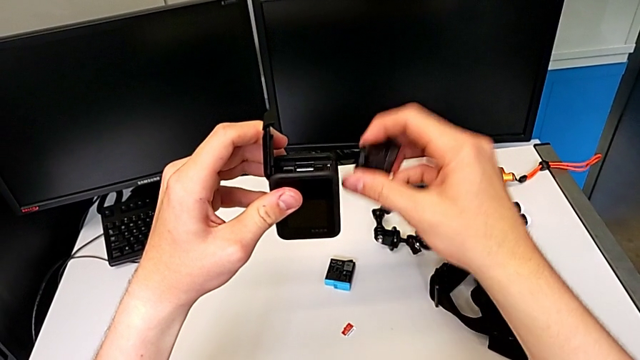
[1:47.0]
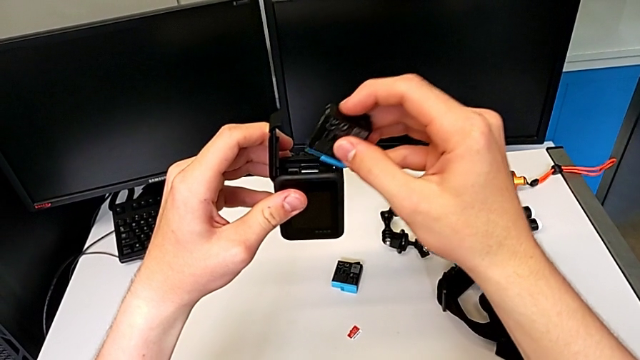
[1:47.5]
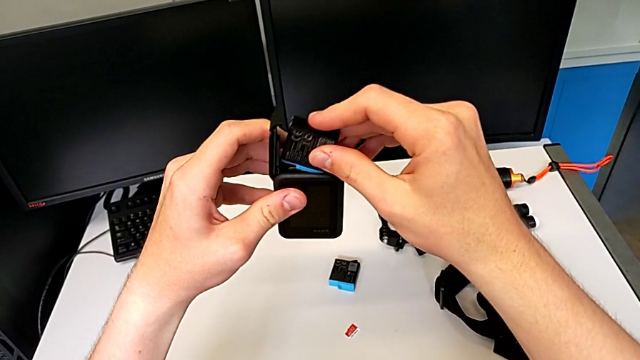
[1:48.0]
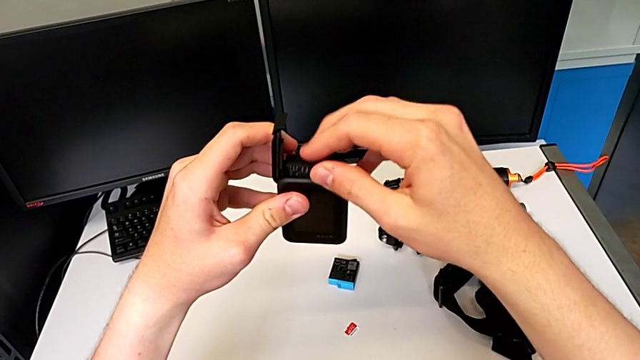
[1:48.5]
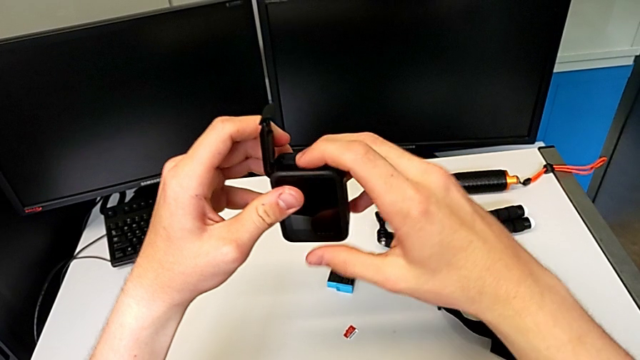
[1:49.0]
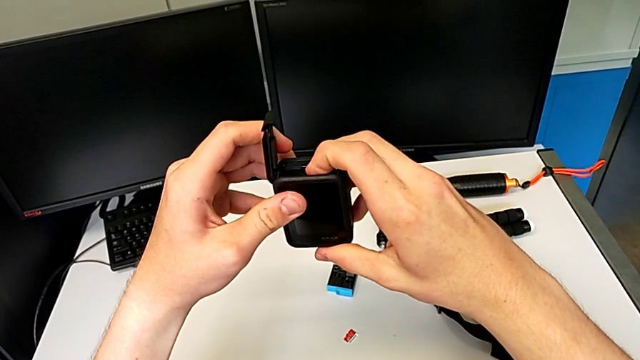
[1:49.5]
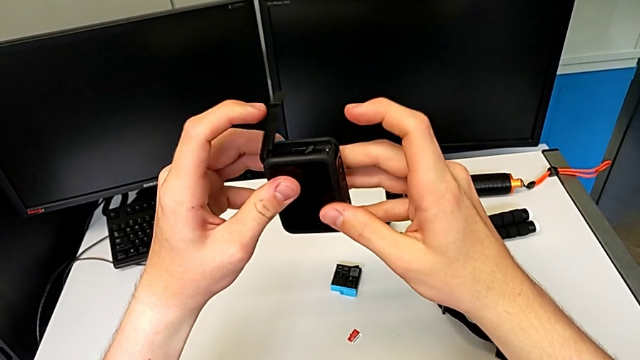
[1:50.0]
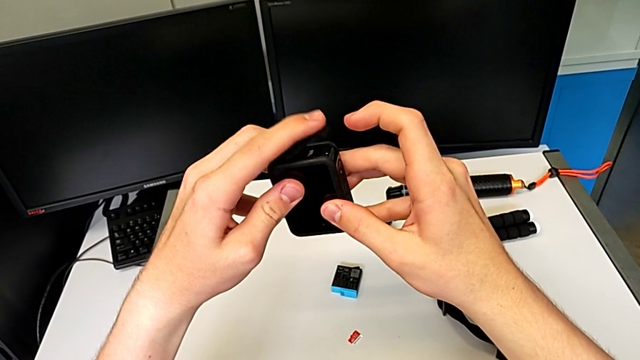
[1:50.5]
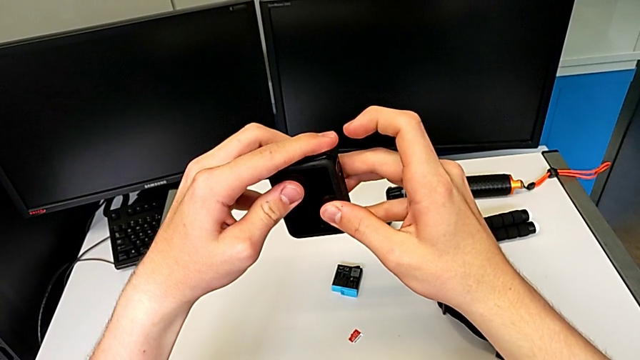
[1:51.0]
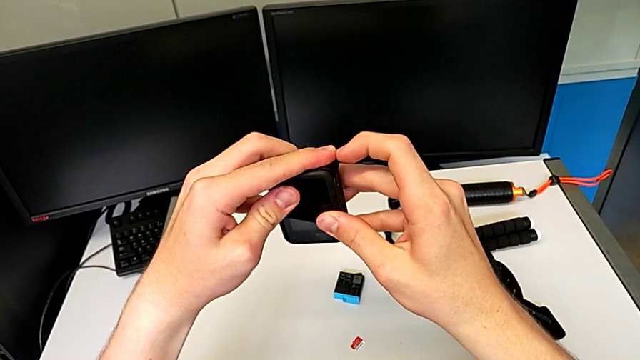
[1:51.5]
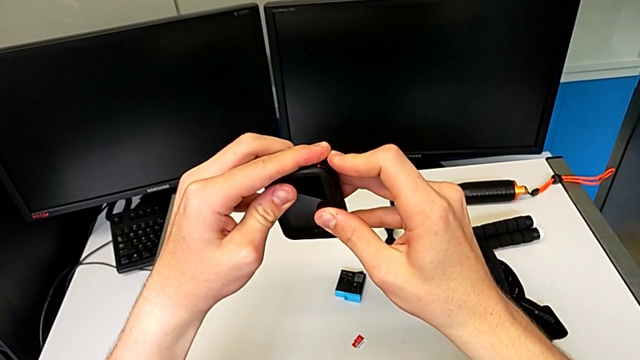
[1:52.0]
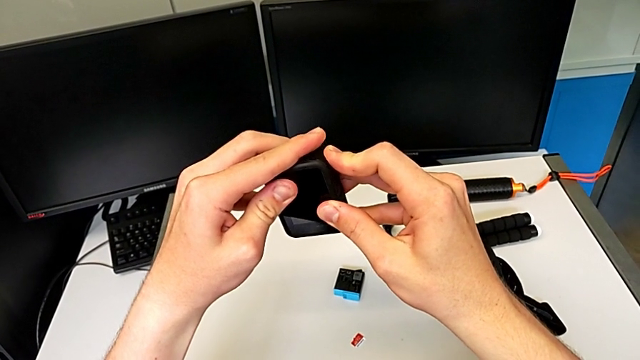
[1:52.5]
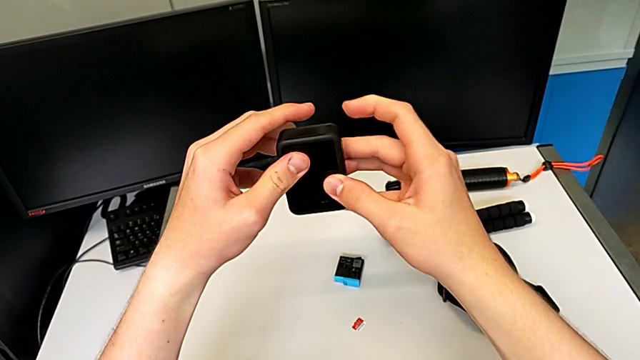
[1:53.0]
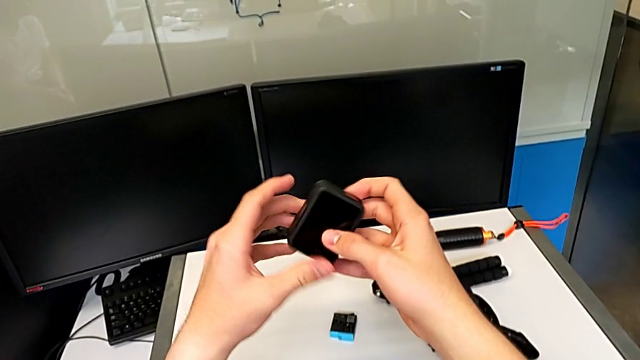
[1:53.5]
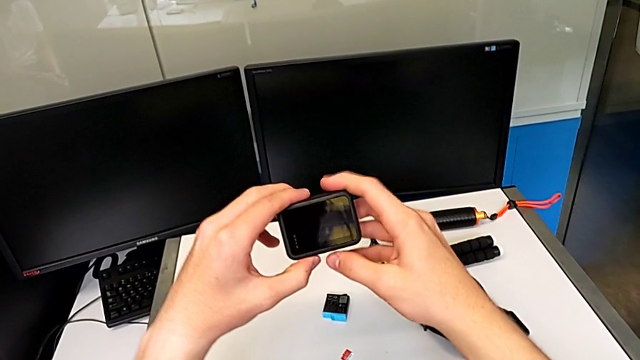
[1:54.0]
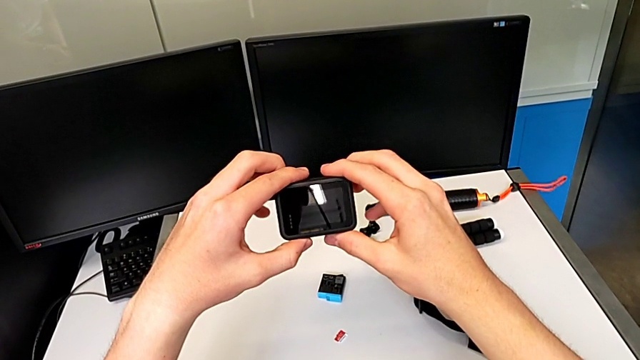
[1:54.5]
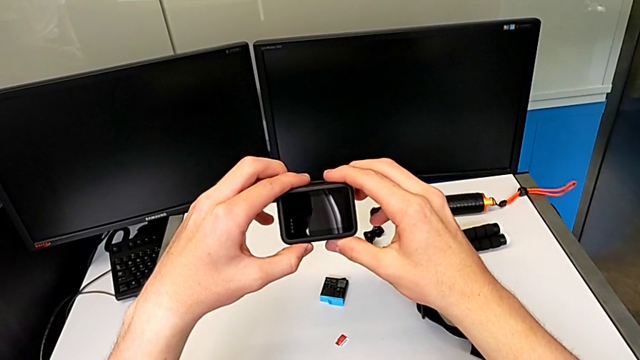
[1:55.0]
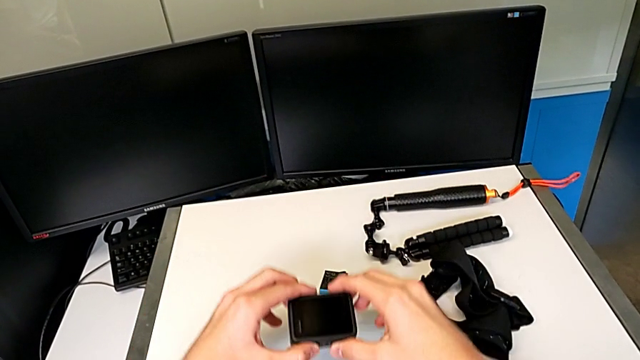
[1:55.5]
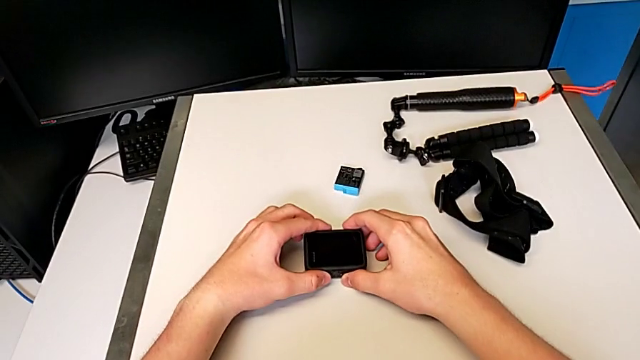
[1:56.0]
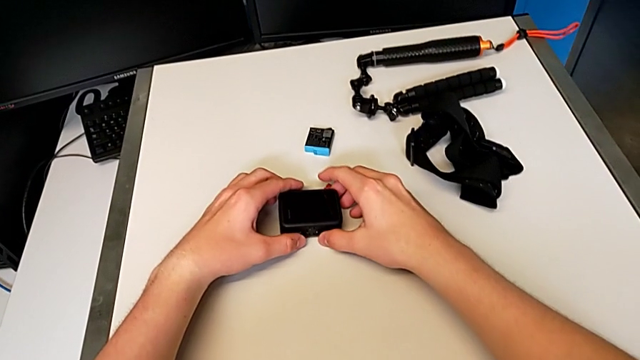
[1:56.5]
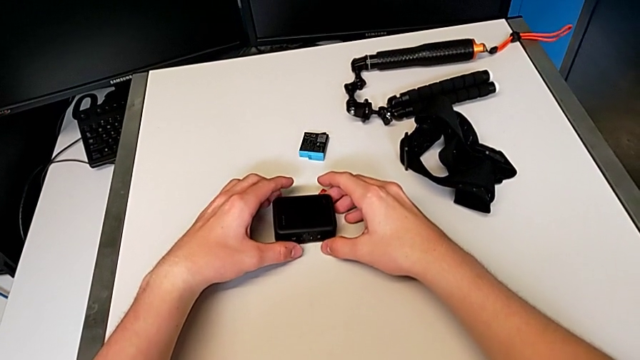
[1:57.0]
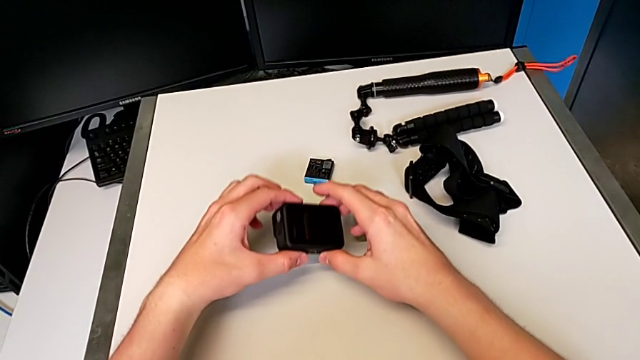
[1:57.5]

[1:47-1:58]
The camera wearer is continuing to change the SD card of the GoPro. They insert the new battery, close the black battery door and place the top furniture.

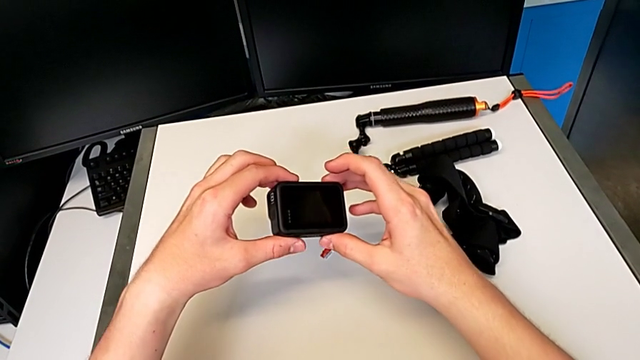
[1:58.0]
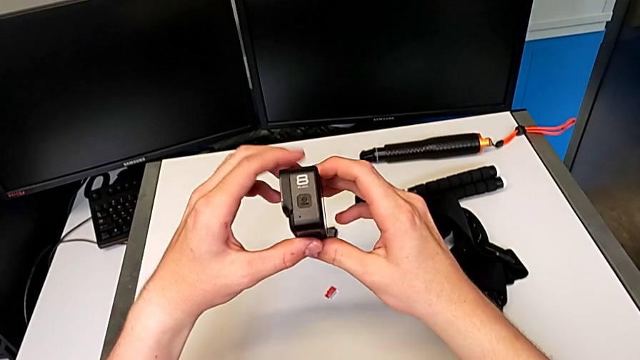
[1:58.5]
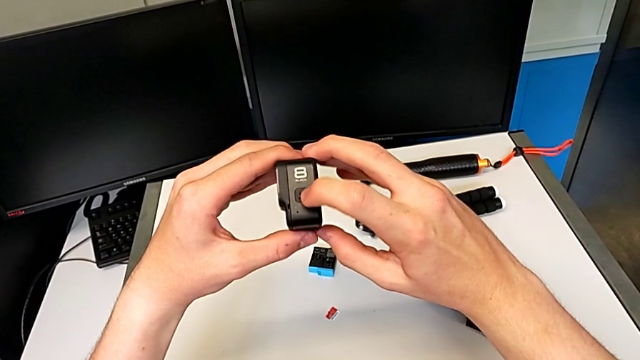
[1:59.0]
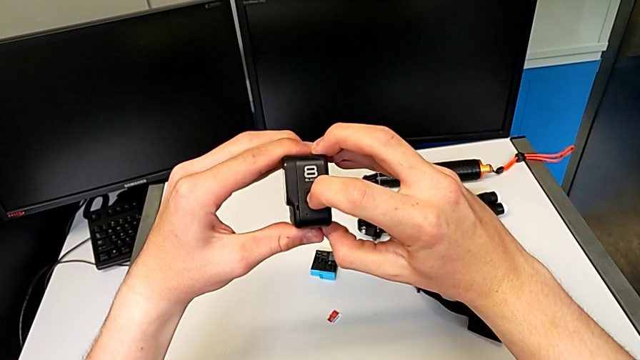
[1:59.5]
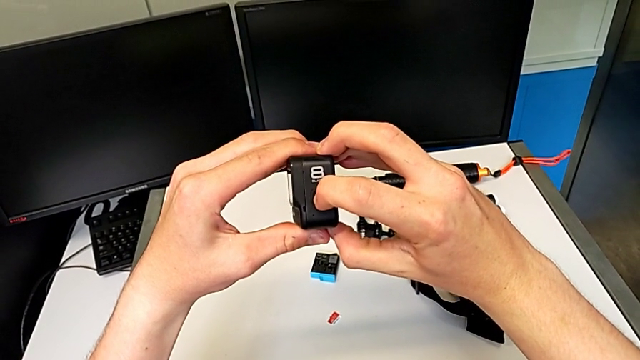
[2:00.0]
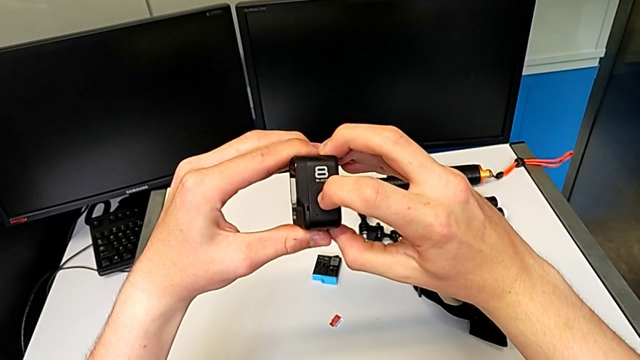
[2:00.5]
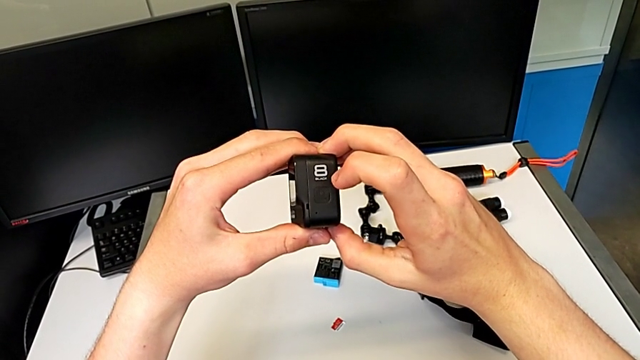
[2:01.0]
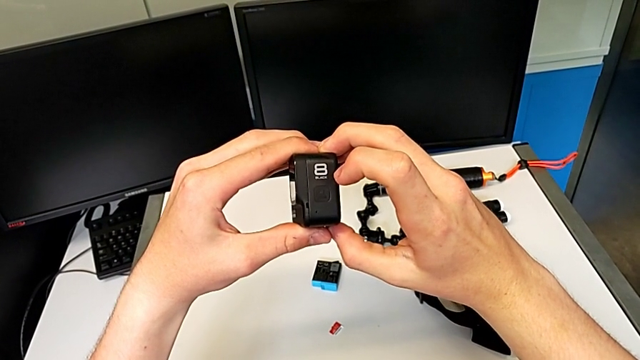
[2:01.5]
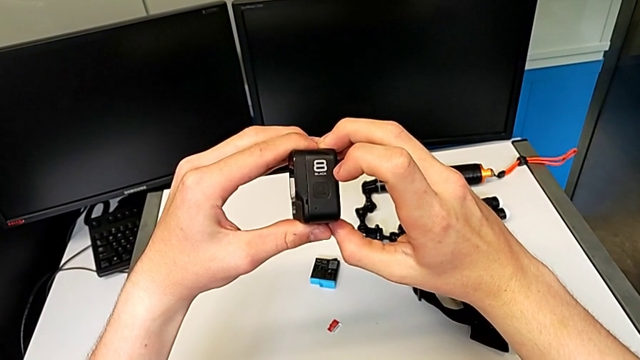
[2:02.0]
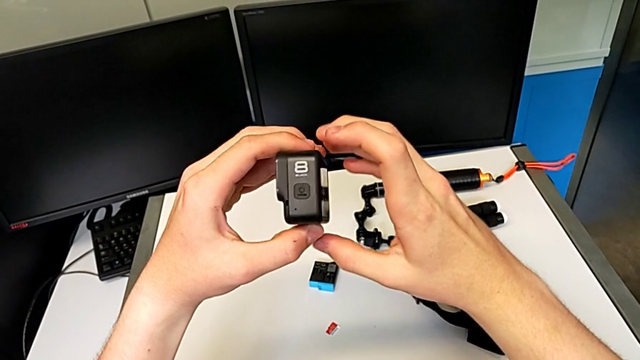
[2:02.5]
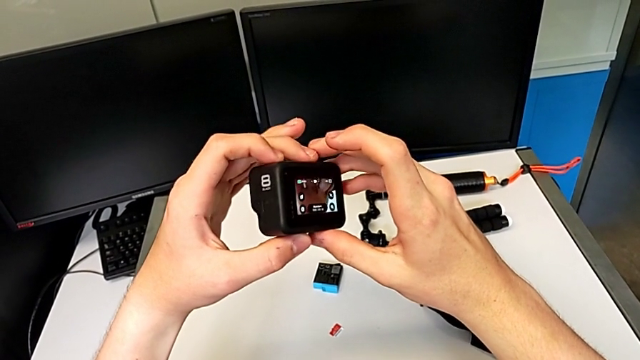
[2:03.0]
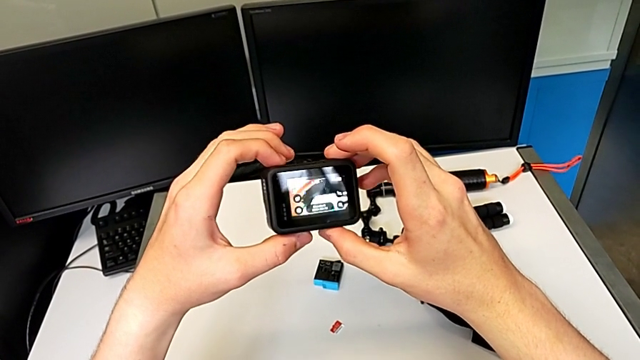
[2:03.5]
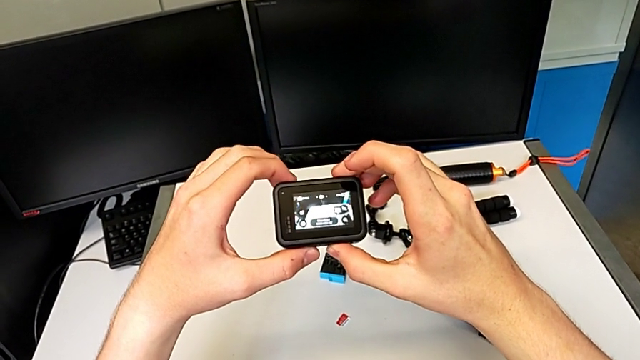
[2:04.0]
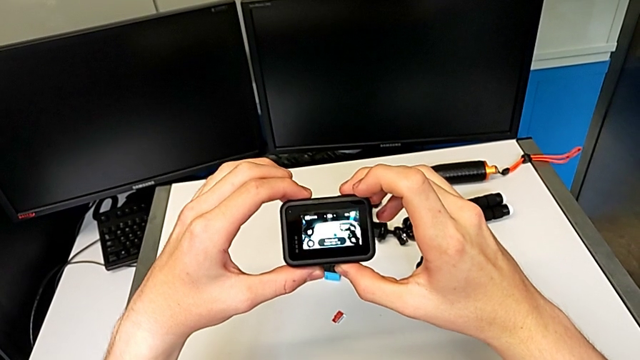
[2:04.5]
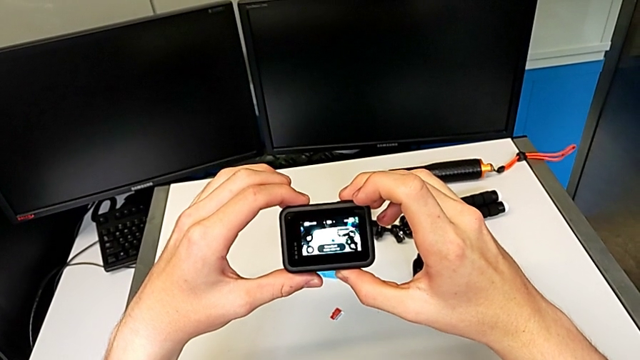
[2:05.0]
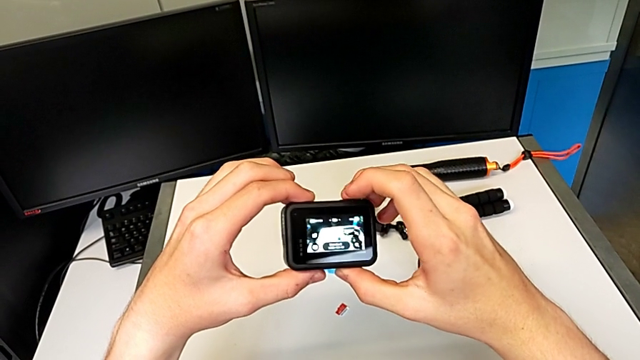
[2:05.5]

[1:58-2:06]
The camera wearer turns on their GoPro camera. They press the black button and rotate the left GoPro.

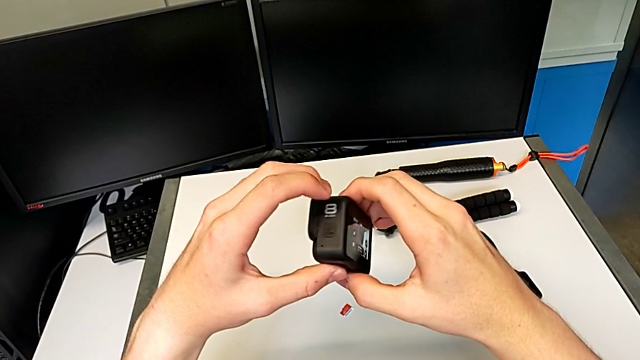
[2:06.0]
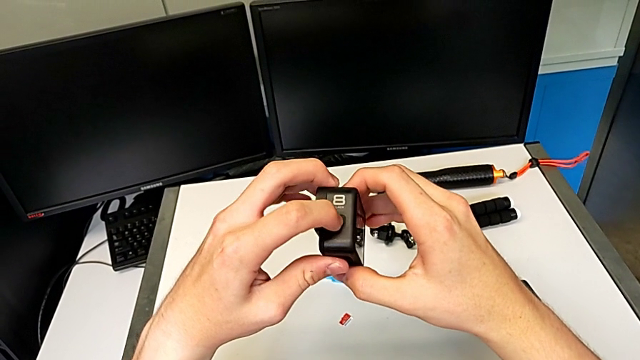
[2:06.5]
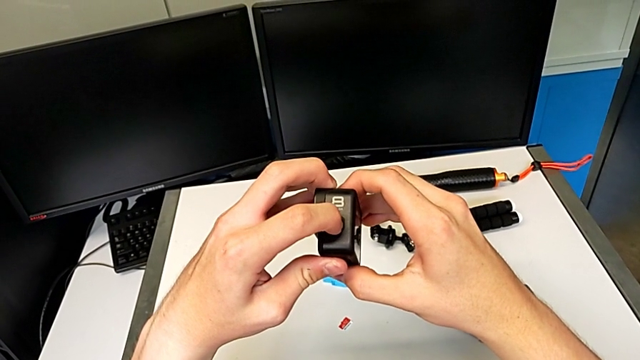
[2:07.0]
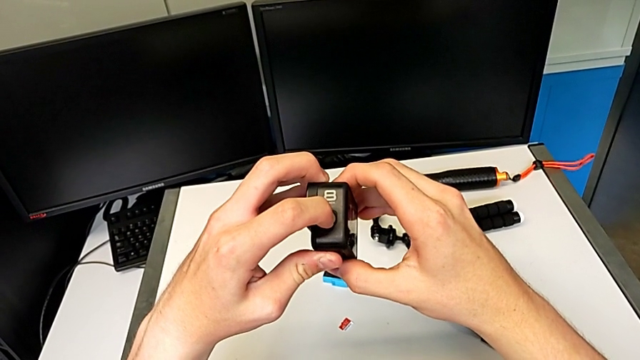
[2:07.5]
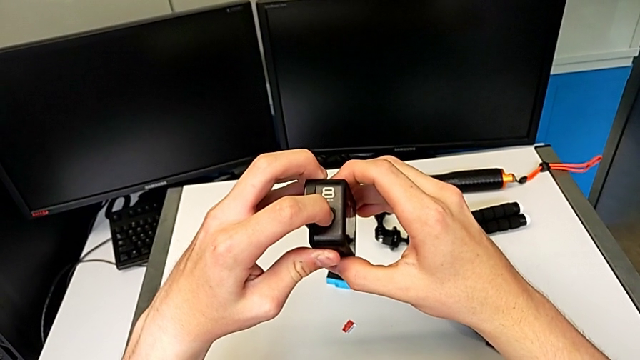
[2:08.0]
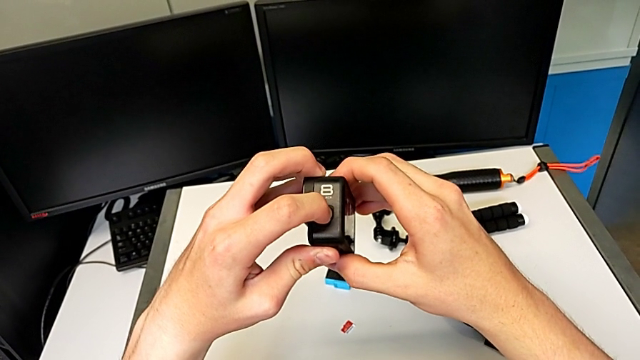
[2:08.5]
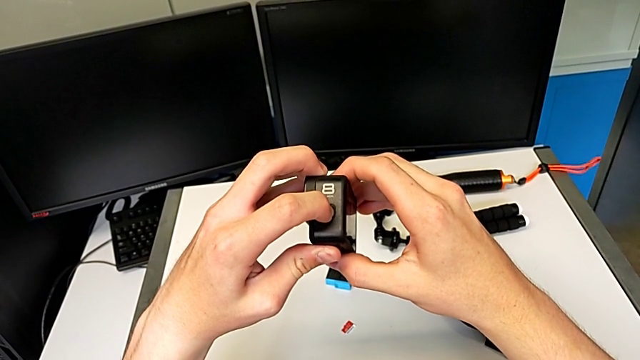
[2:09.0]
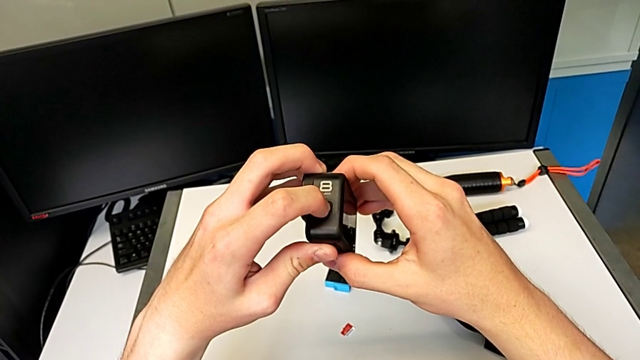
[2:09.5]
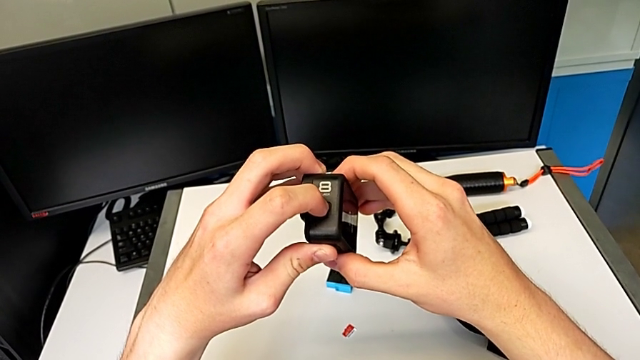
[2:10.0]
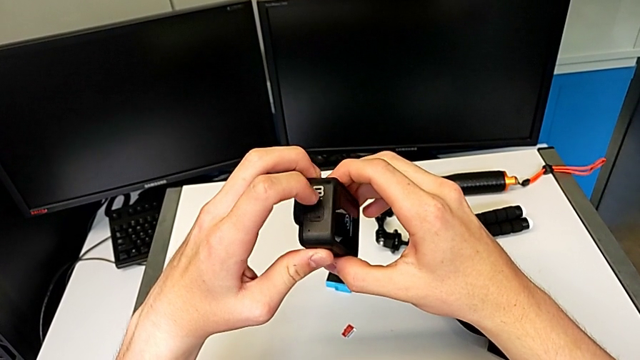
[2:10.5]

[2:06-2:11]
The camera wearer is turning off their GoPro camera. They press the black button.
